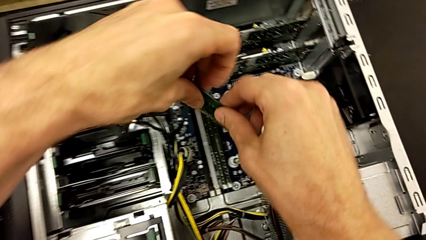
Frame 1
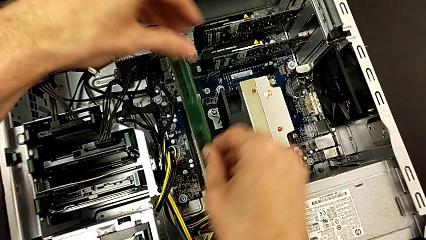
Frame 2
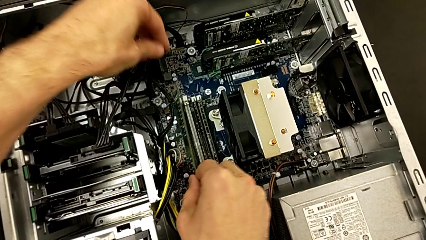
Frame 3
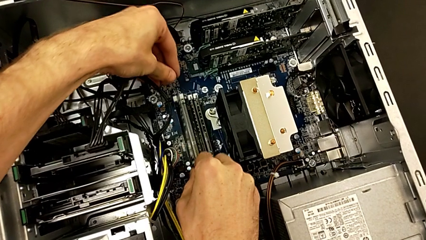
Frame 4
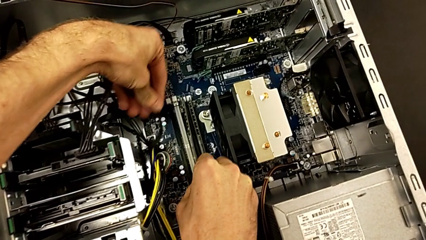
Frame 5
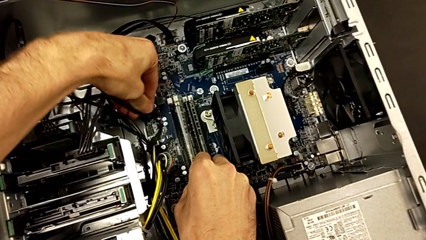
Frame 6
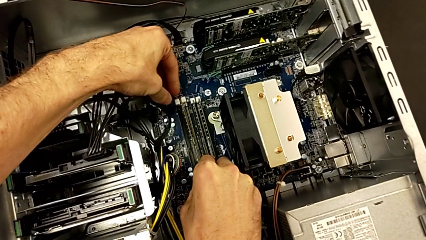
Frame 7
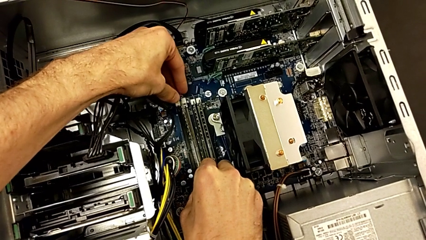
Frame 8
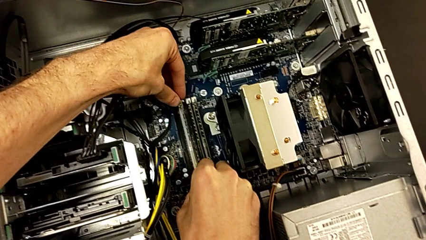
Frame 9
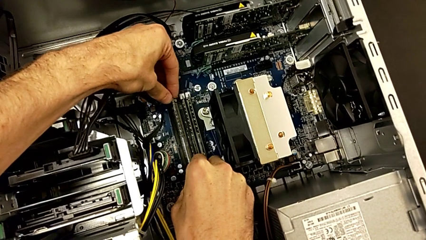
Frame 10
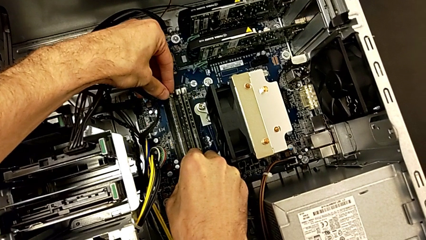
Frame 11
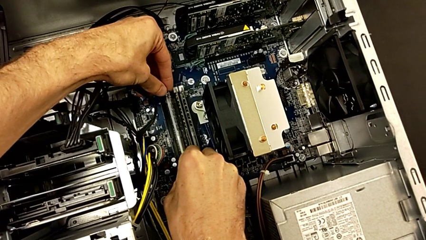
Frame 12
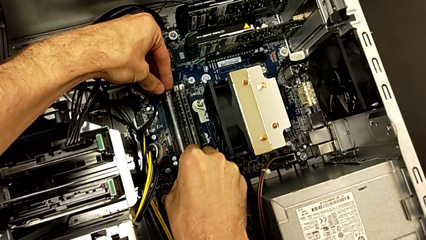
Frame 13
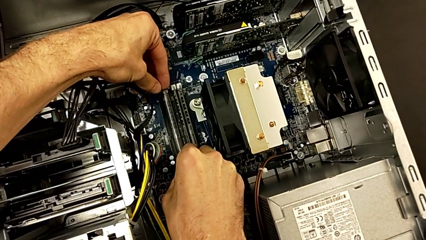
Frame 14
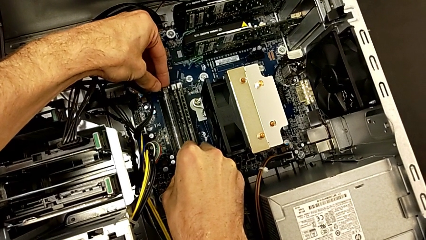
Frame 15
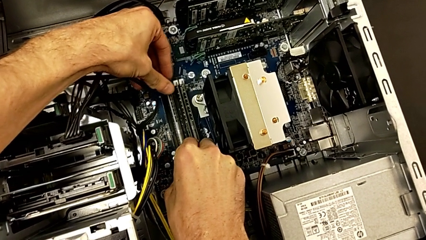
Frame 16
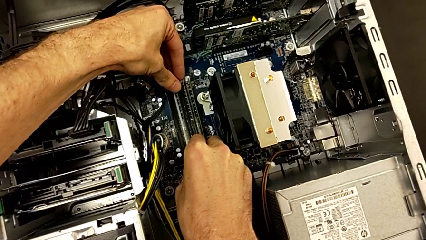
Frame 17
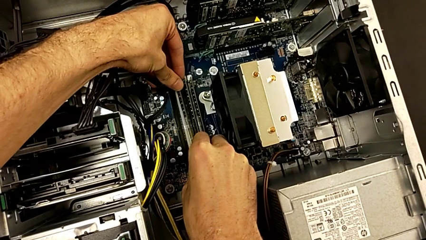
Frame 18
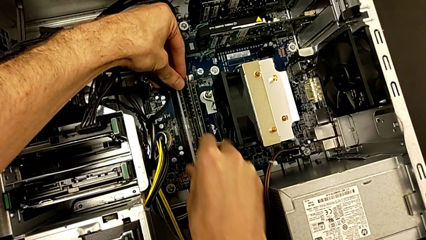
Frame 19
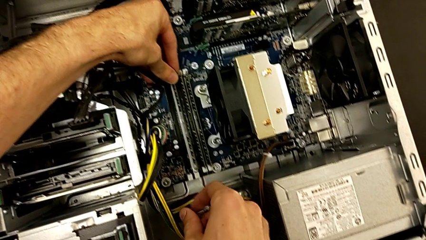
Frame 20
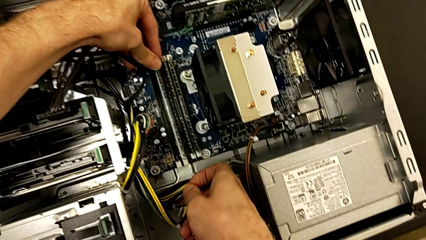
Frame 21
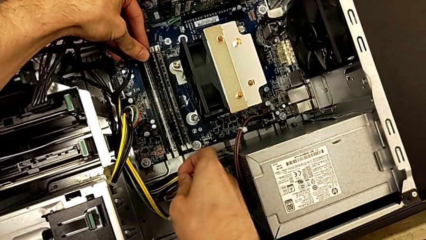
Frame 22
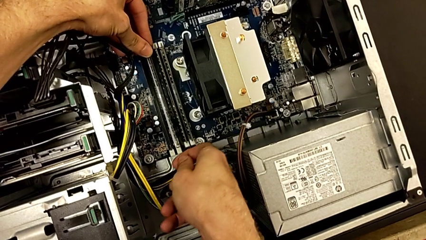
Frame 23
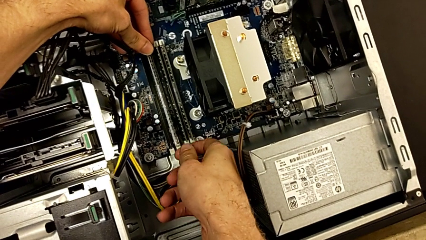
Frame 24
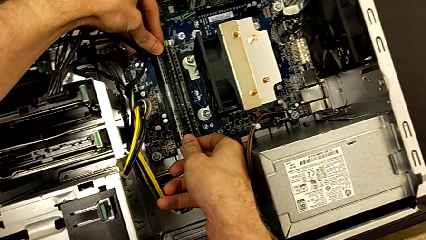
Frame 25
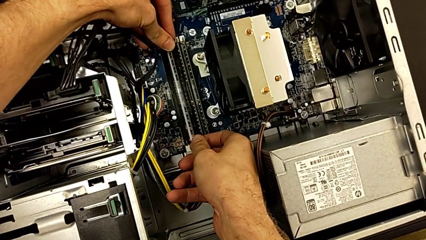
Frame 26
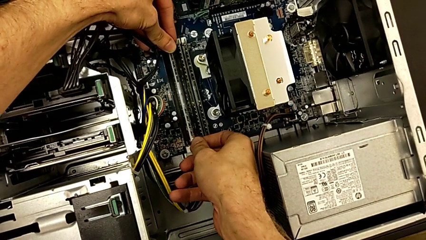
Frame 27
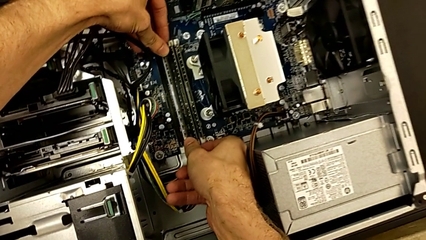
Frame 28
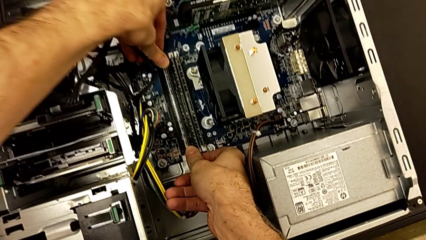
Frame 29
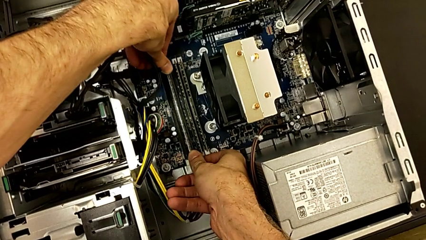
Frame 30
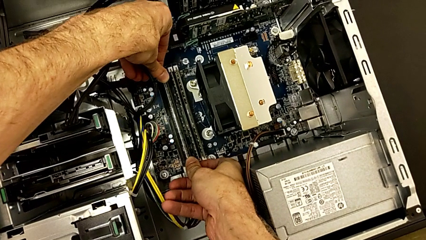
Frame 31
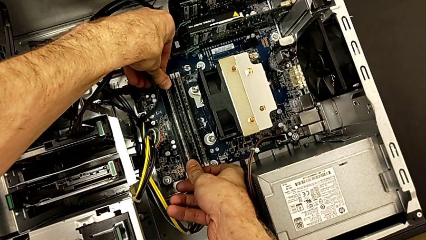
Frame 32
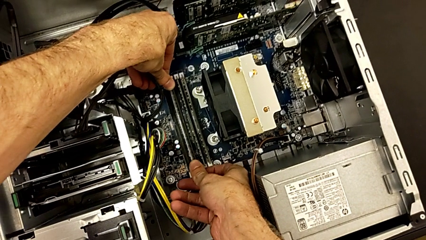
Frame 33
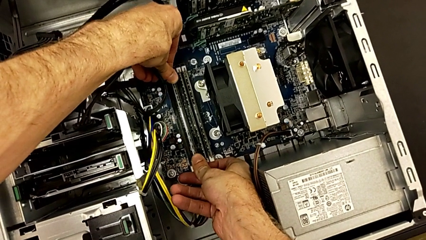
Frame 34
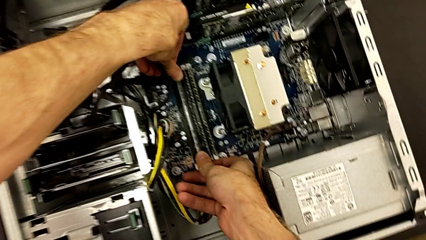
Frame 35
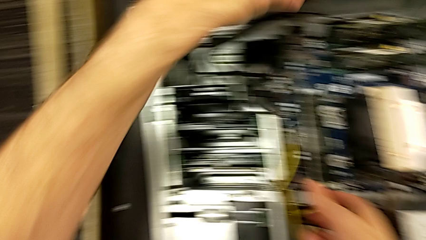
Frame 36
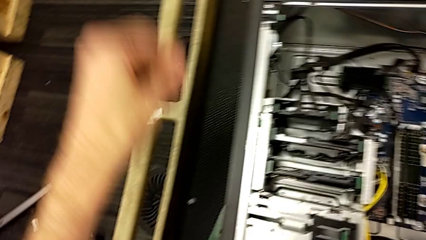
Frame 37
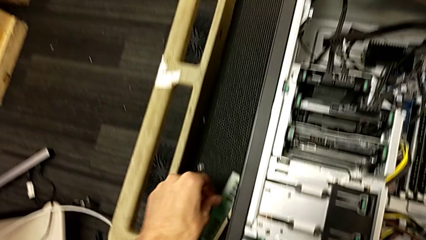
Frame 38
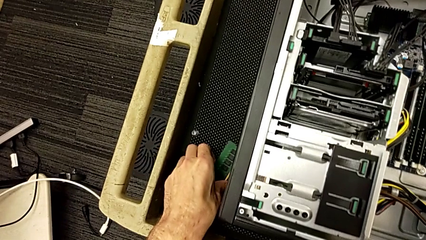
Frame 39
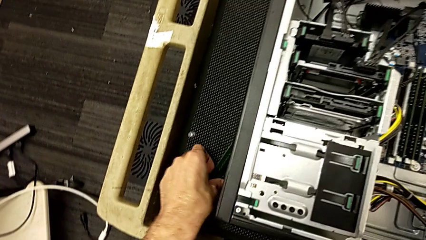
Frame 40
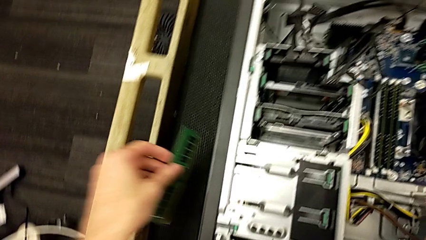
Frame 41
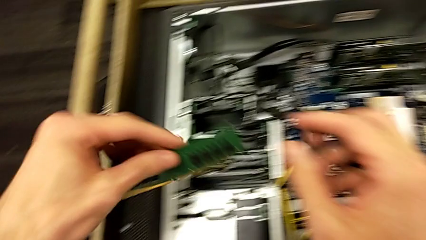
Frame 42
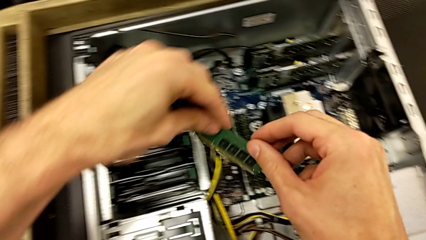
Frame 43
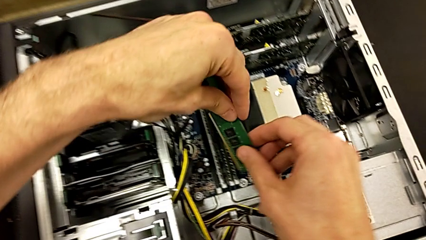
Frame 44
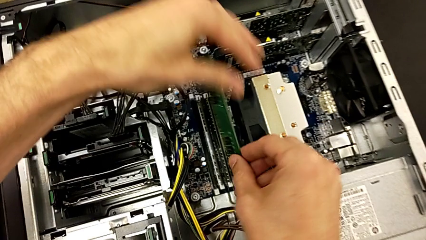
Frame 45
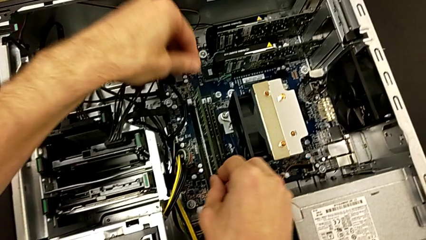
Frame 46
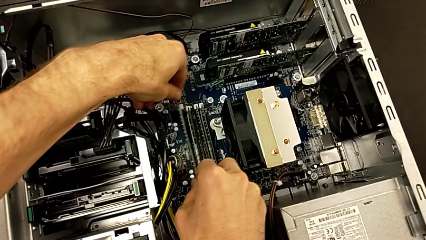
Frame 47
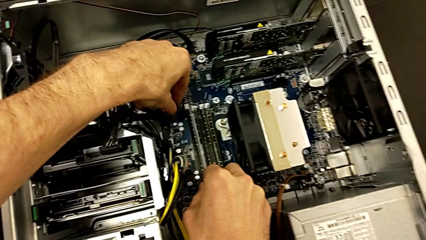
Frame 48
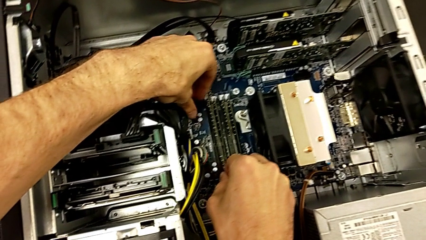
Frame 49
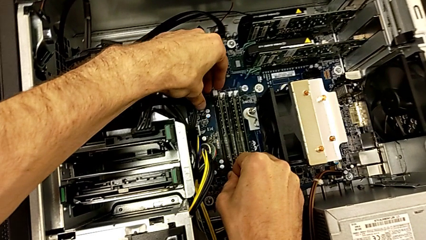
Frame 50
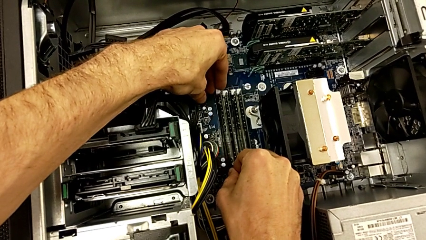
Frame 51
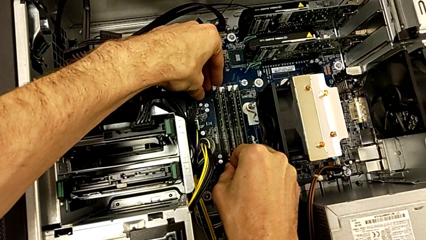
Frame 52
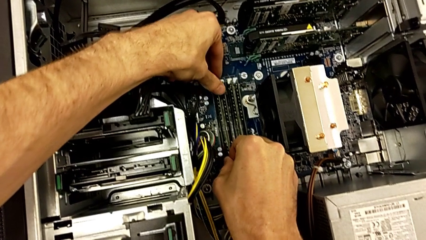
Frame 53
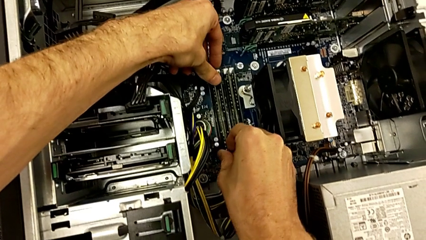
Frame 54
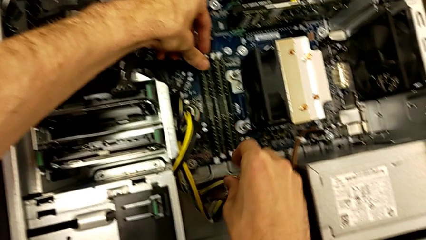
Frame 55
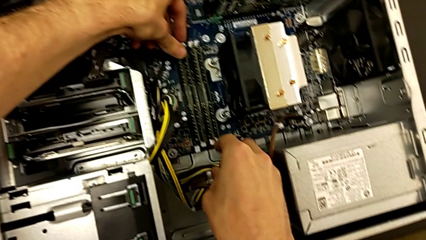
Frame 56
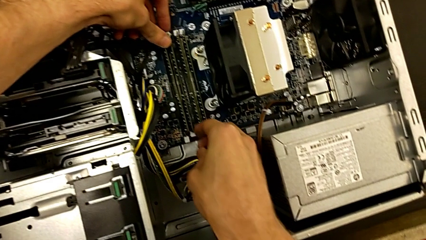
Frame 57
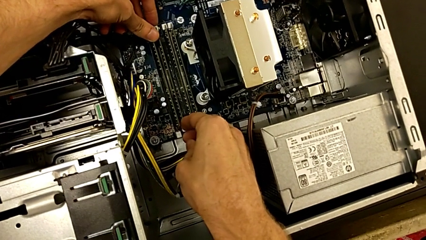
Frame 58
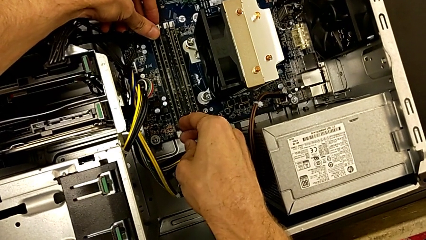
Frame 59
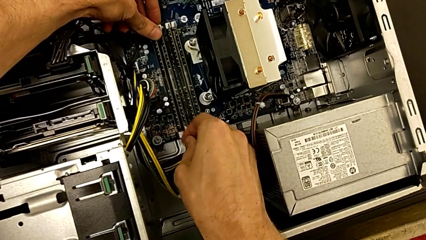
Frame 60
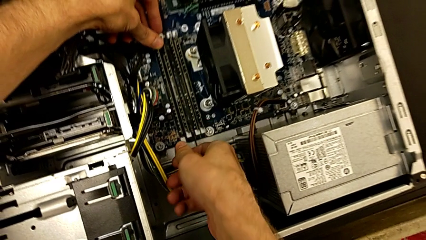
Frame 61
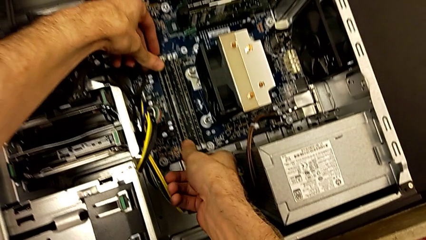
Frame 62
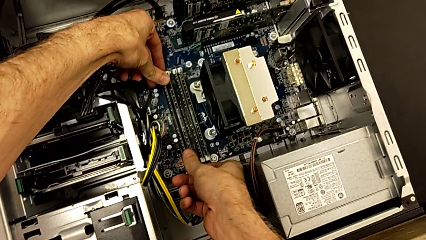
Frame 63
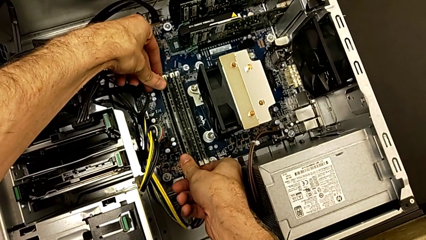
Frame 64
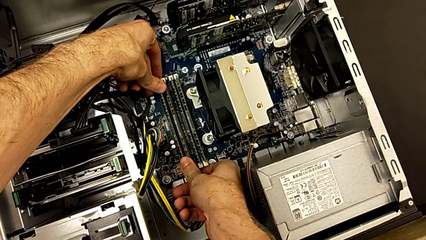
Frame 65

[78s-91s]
The camera wearer is inserting the RAM sticks. They align the third RAM, assemble it, grab the fourth RAM, align it and assemble it.

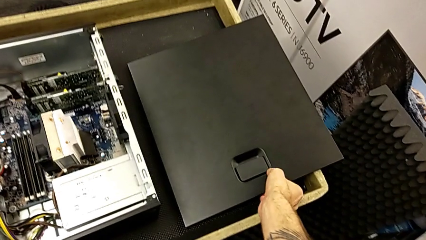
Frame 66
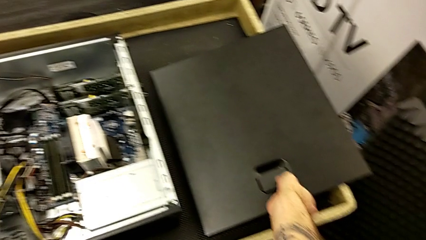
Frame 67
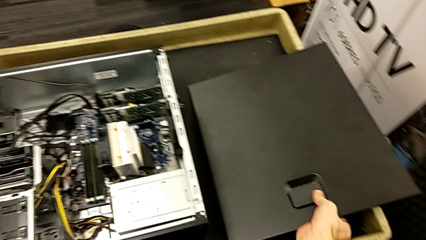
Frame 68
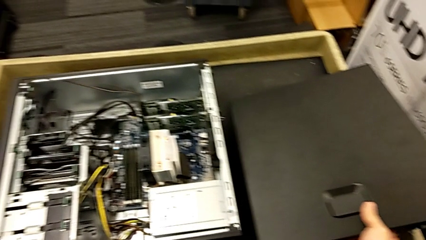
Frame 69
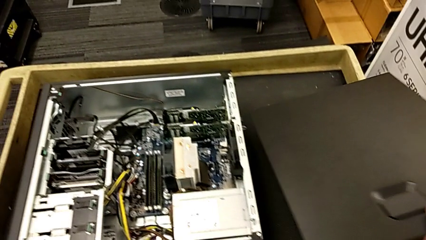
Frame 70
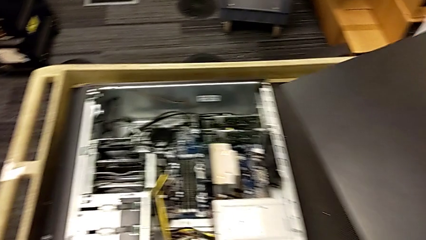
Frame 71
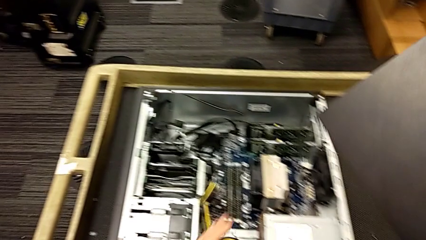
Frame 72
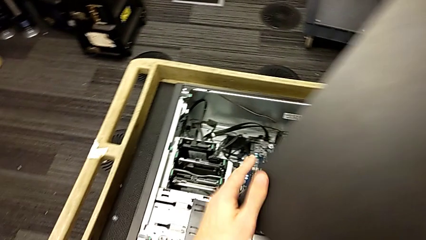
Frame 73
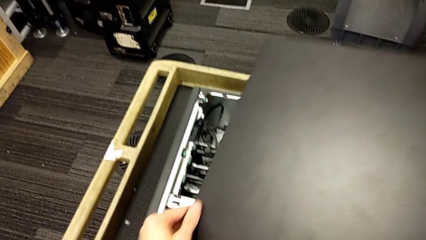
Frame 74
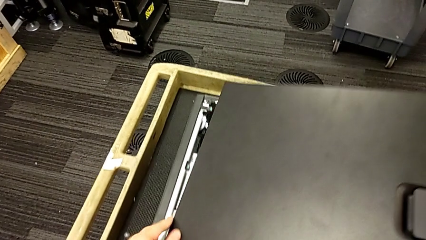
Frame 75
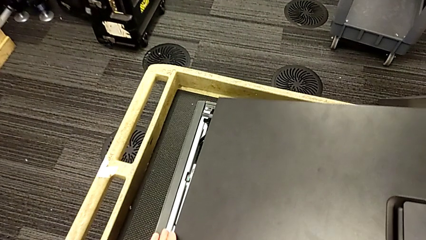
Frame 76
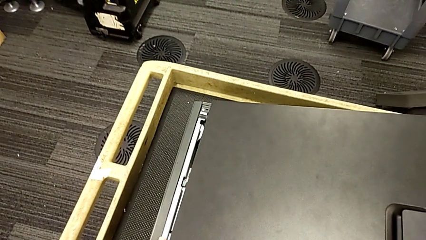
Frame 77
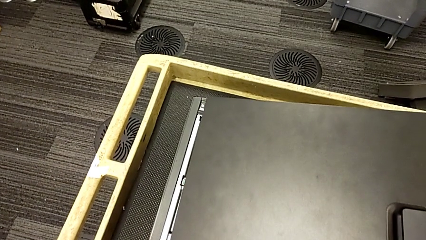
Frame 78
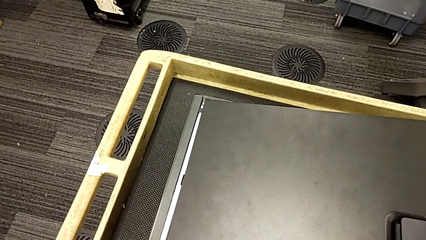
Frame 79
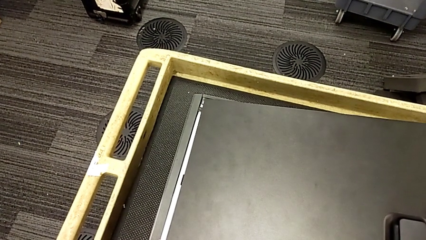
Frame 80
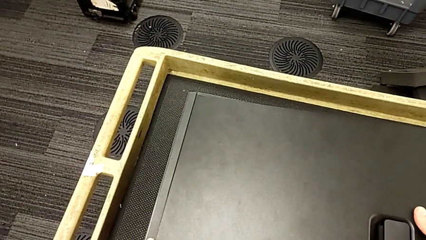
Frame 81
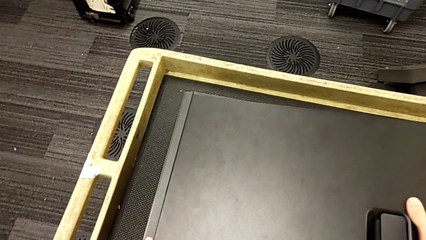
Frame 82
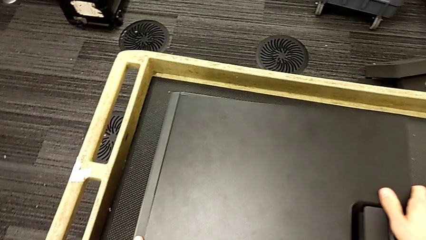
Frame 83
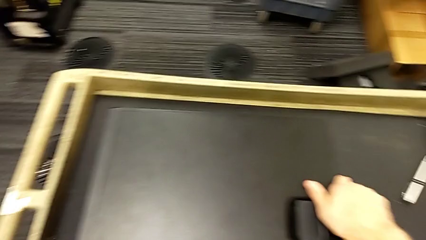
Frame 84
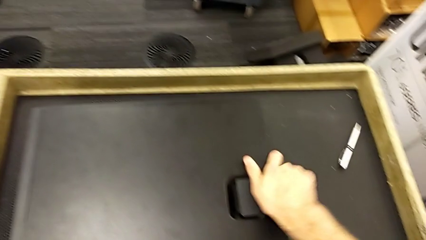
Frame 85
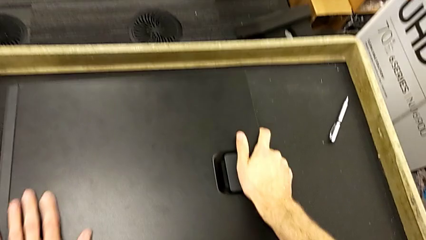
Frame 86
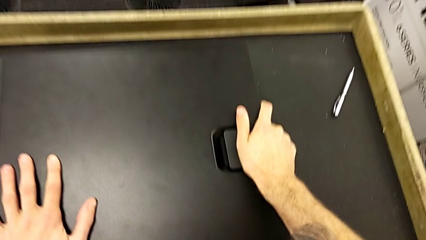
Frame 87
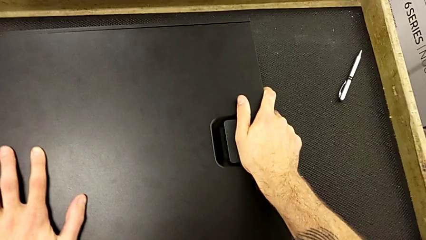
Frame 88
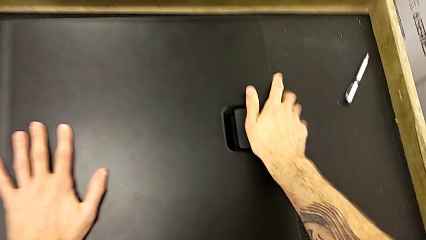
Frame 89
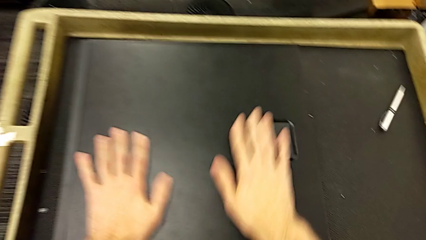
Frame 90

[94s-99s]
The camera wearer closes the cover of the computer tower. They grab the cover, place it and assemble it.
